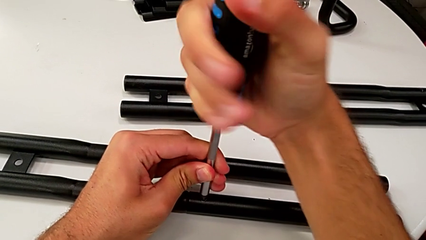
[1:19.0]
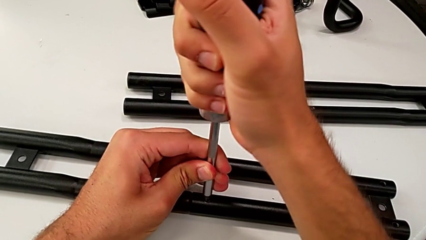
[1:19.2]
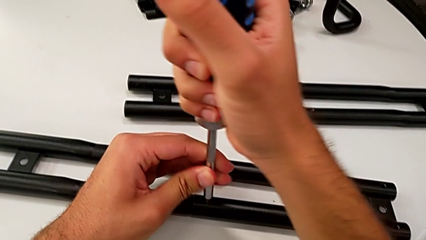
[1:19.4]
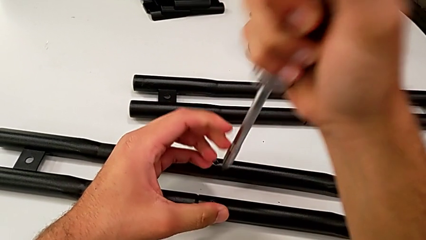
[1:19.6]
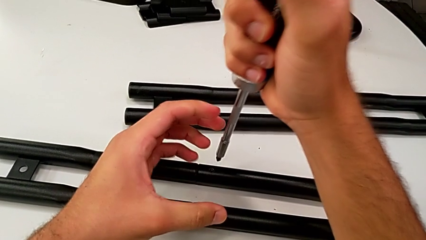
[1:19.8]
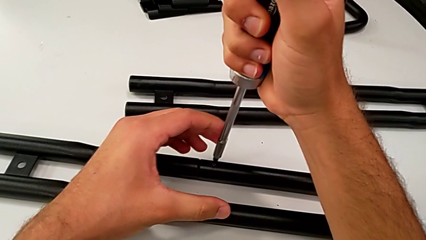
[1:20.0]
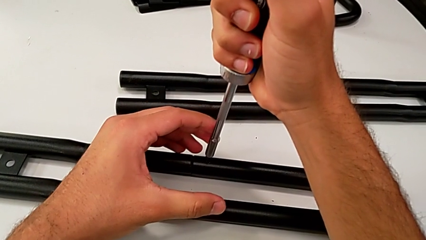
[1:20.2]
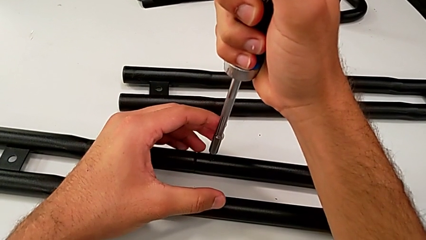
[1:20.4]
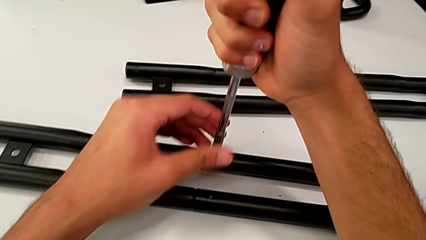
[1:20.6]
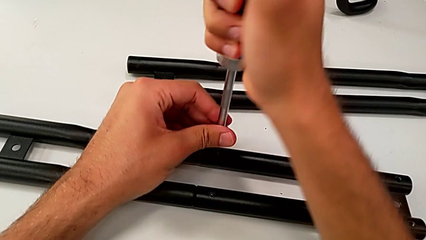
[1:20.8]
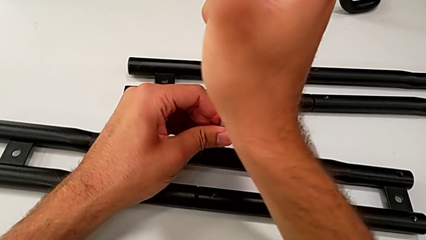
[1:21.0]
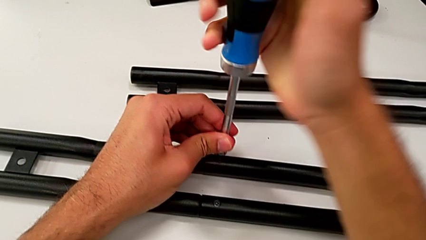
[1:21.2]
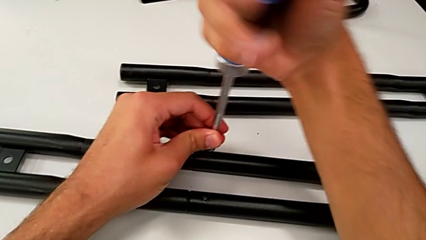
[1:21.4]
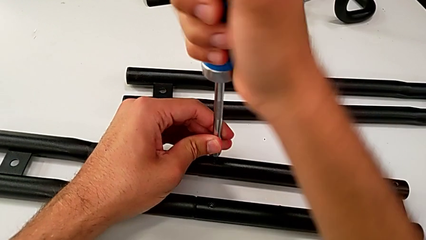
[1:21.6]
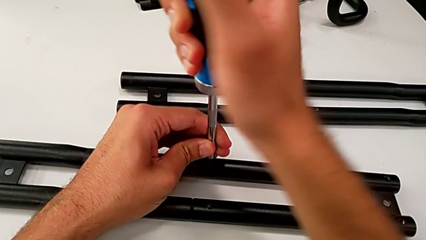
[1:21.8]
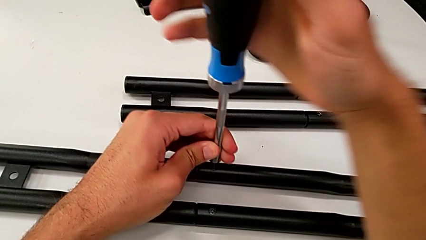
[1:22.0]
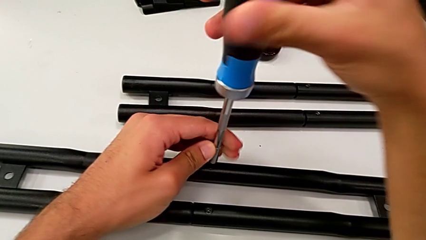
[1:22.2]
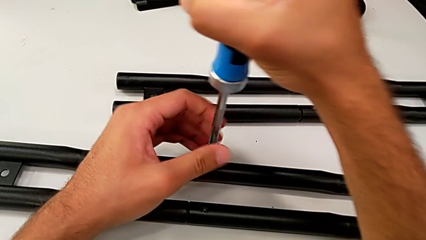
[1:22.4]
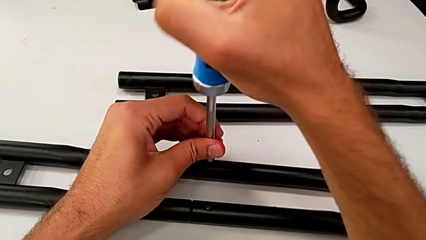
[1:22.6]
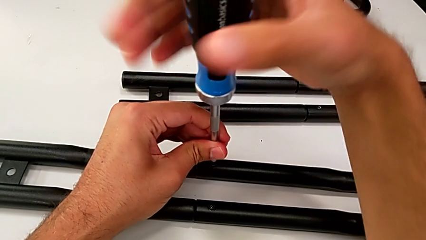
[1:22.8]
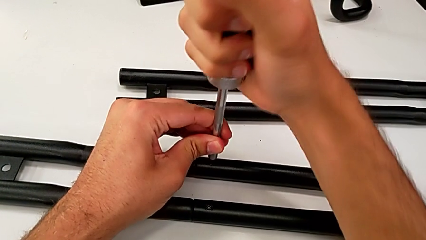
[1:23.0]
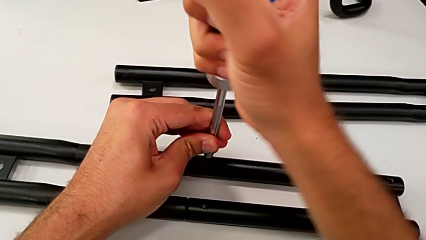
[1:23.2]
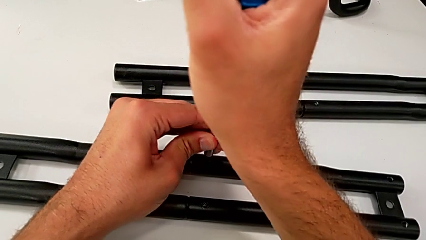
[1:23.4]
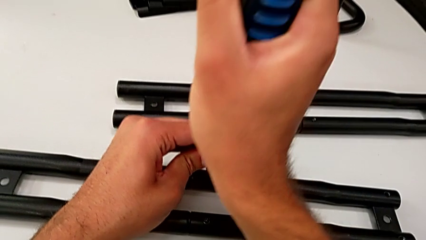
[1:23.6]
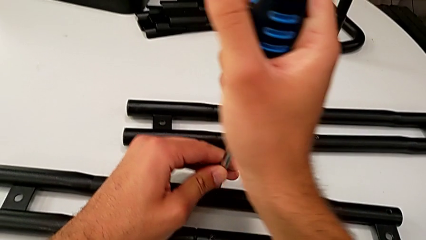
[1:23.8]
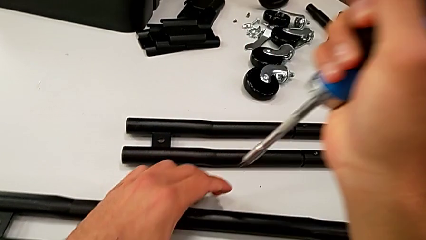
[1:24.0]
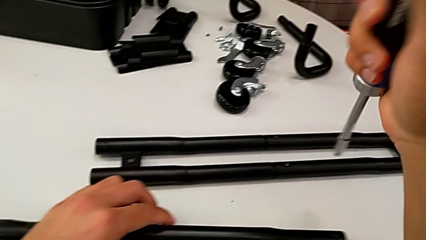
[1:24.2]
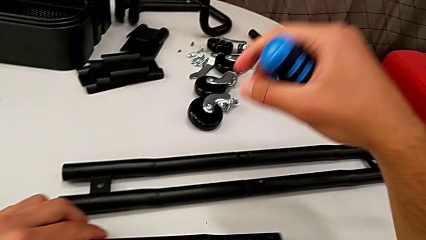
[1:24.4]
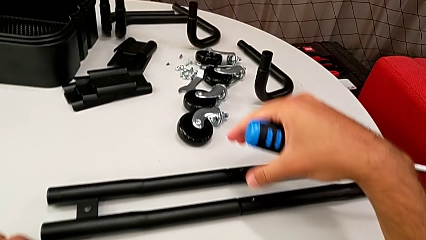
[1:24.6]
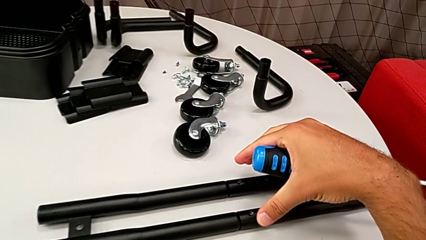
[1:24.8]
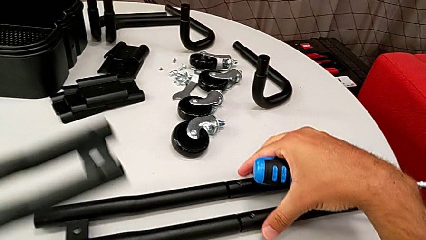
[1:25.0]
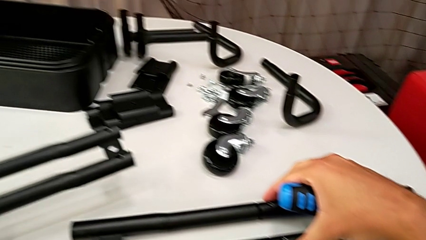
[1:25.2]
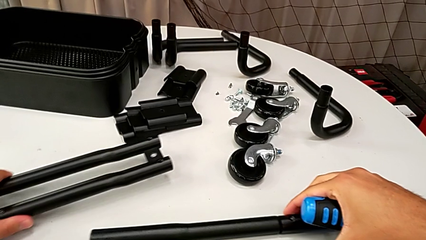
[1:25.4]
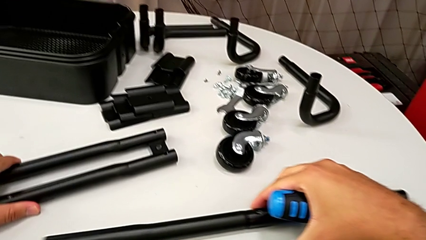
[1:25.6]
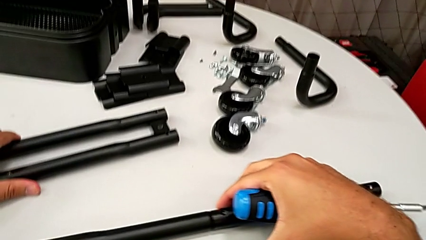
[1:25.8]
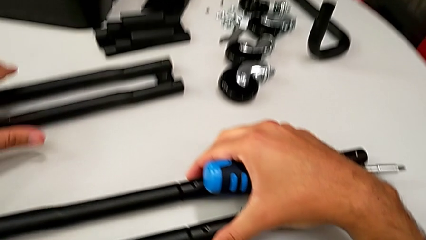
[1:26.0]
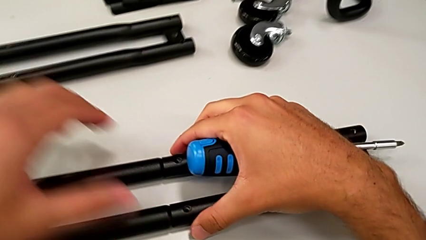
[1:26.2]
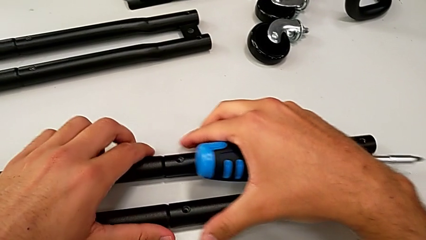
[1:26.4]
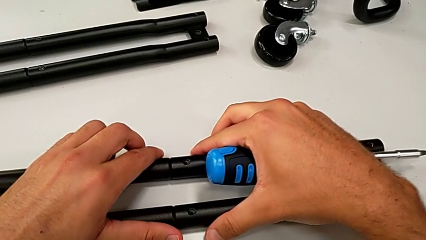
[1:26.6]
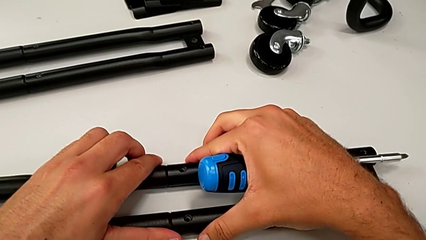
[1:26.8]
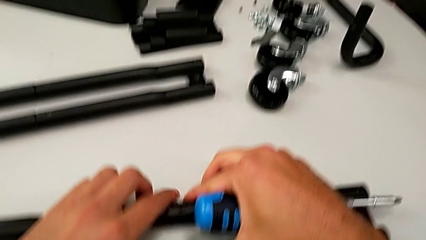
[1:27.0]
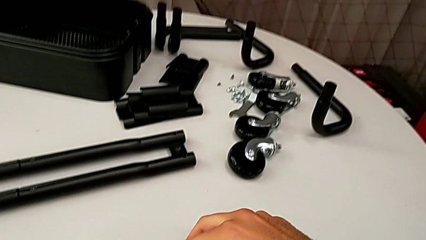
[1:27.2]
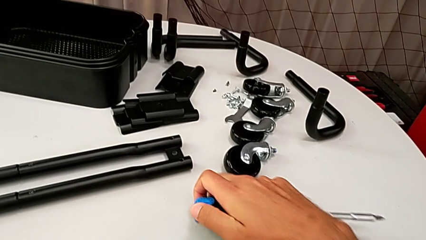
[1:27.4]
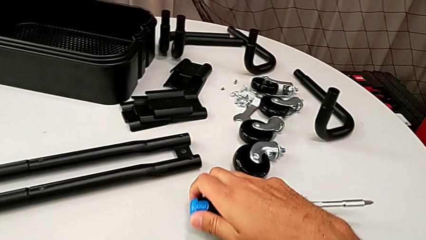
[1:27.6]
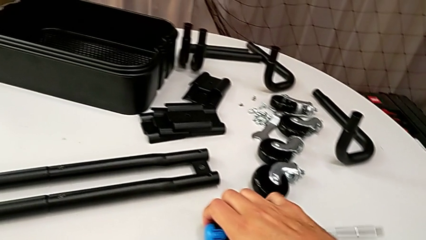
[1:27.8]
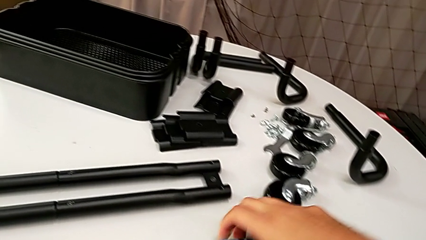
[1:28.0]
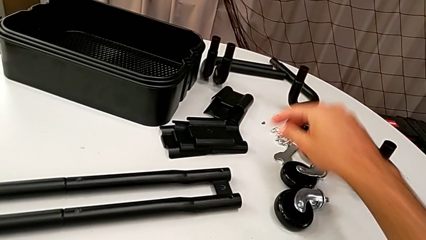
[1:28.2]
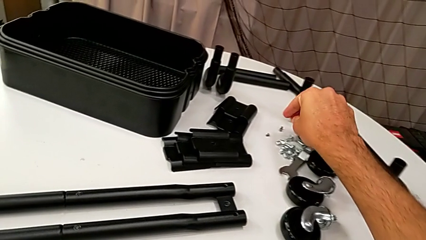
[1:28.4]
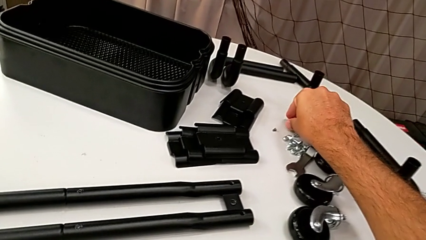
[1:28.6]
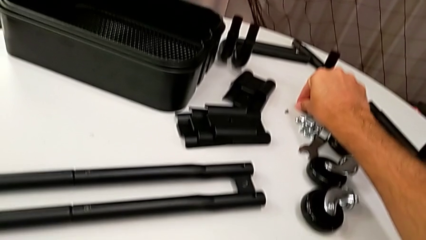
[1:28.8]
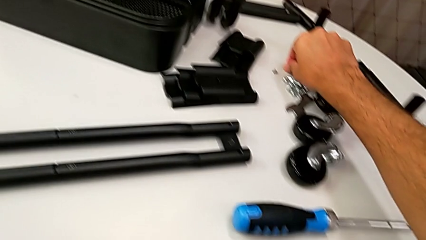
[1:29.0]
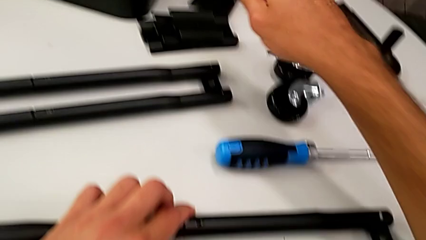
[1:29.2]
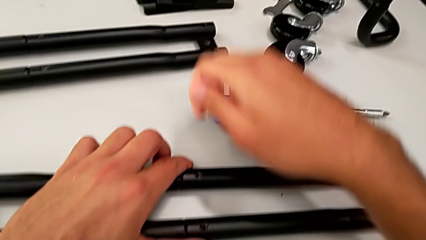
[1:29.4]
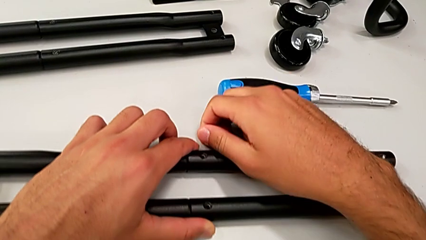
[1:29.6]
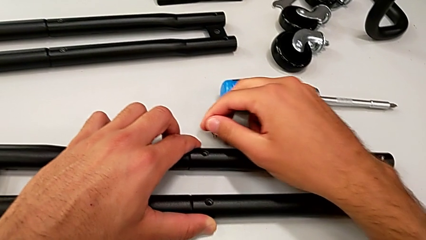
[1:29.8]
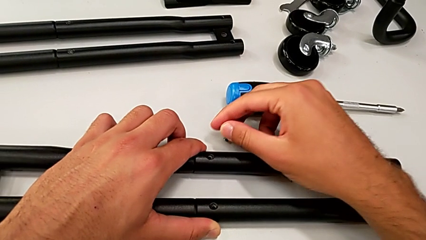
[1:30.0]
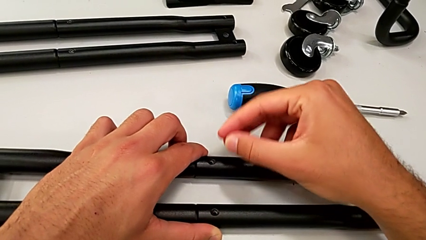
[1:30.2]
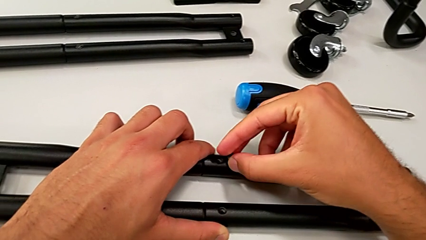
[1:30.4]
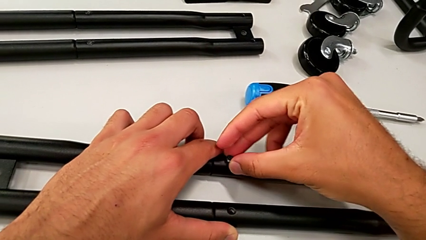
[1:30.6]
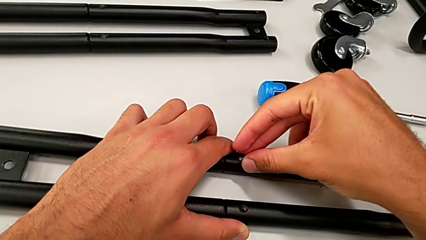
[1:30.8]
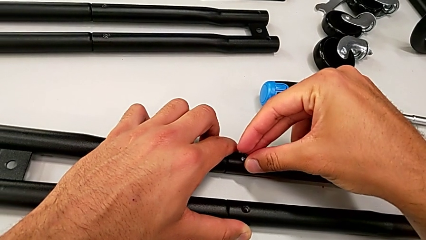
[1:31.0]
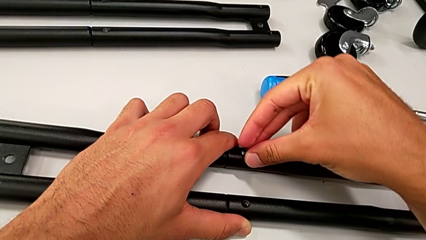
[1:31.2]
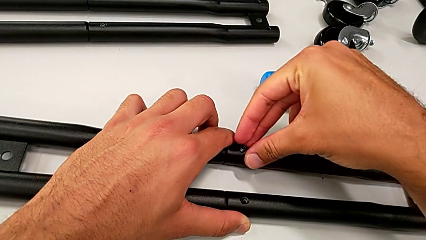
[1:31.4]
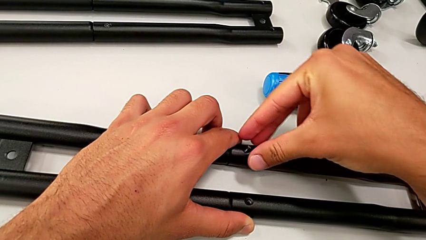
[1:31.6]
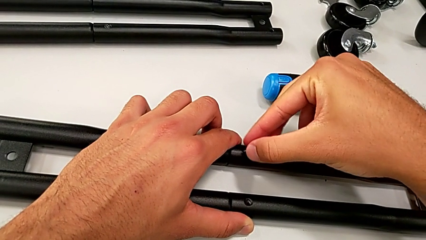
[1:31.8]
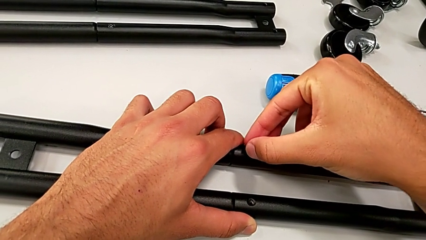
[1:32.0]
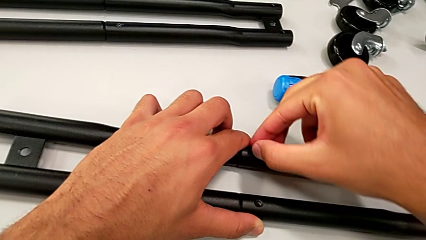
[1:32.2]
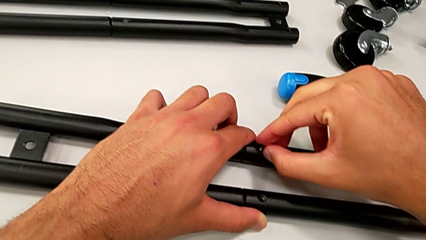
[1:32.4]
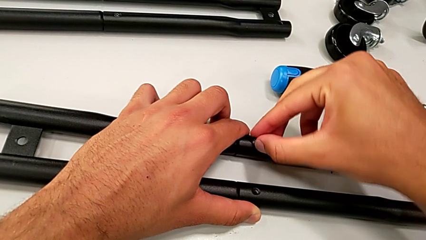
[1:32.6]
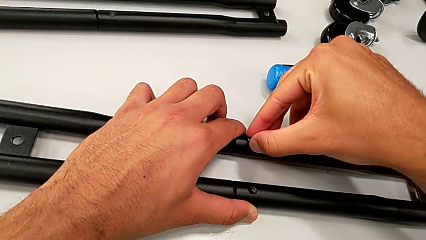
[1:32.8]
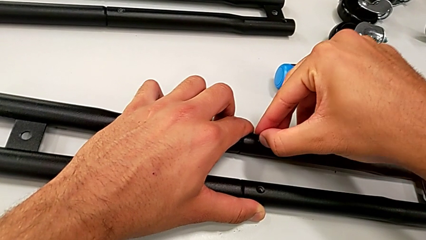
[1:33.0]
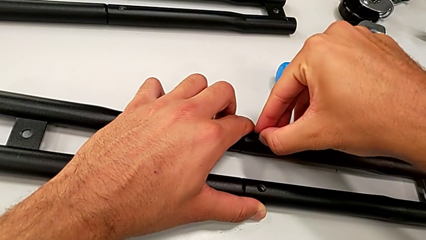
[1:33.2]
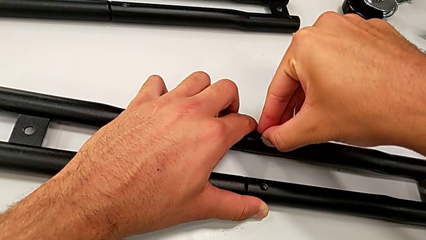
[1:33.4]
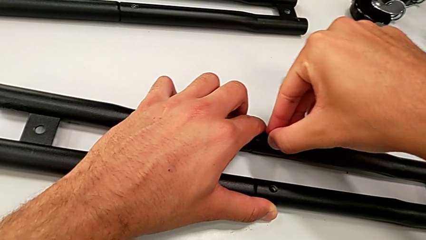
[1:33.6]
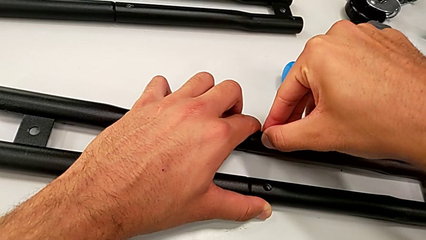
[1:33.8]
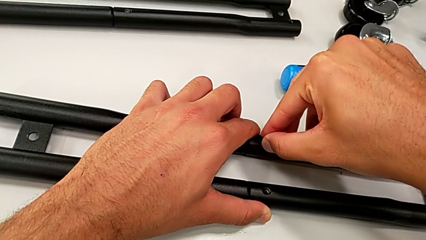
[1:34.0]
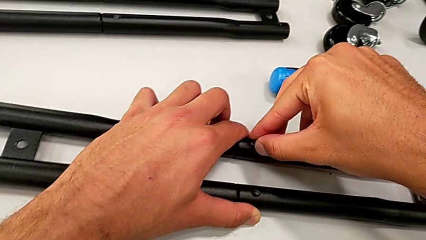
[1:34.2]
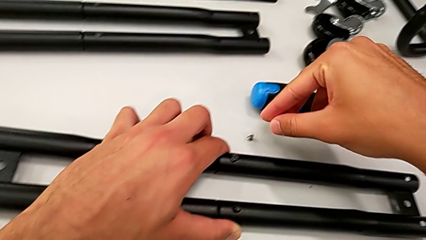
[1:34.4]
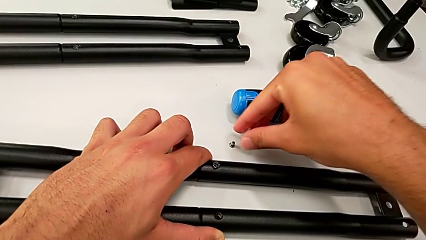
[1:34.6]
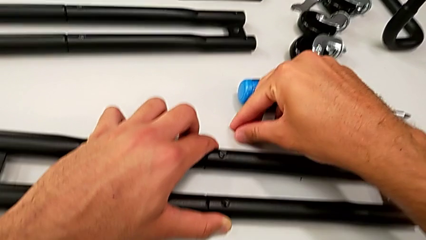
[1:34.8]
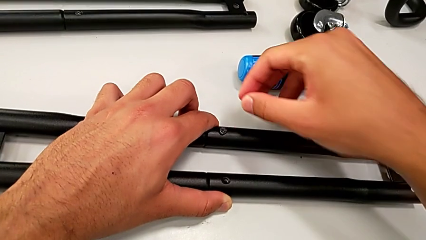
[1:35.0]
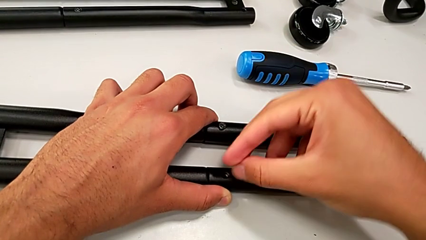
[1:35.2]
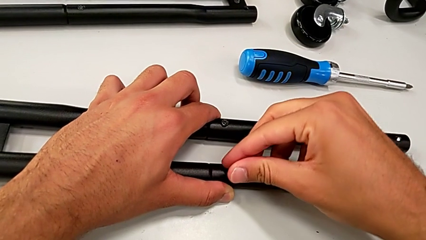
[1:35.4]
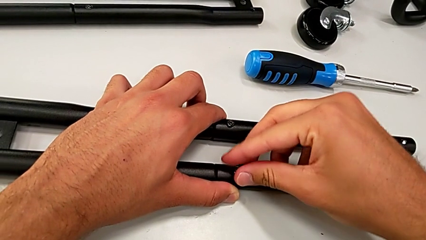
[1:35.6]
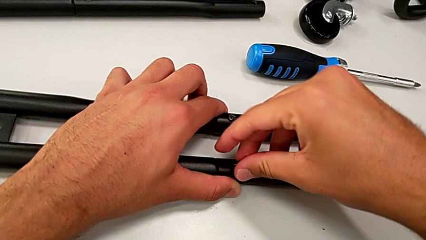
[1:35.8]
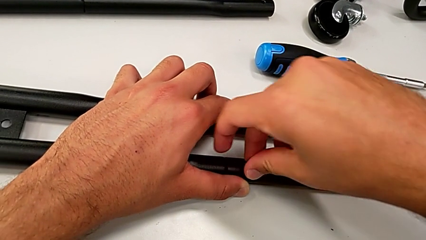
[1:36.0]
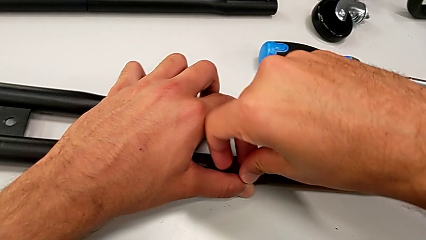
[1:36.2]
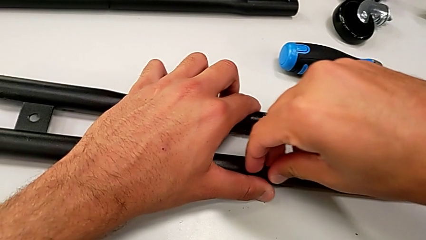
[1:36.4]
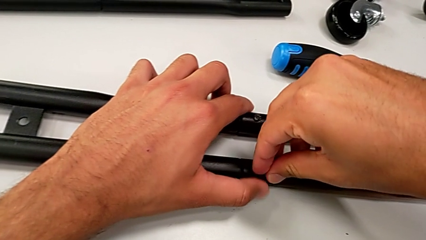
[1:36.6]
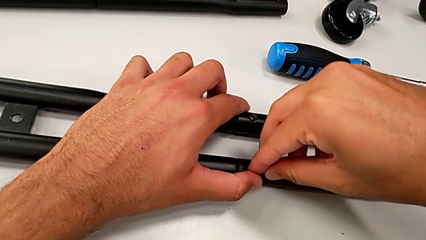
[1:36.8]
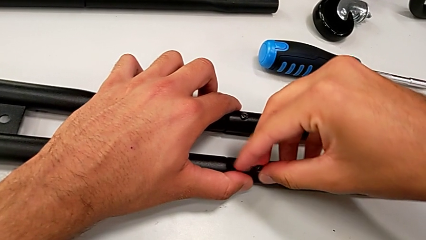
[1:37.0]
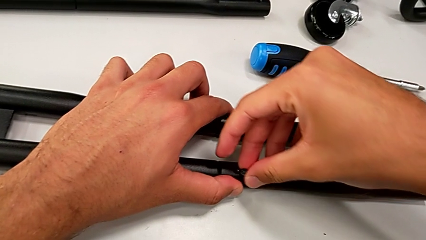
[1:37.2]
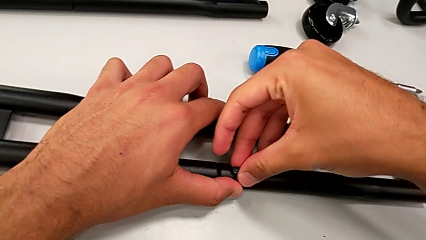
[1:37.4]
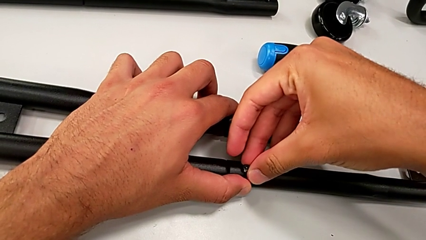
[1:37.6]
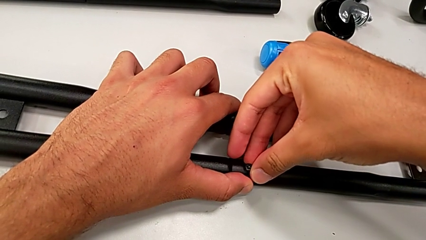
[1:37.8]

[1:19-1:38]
The camera wearer is assembling the half frame. They insert the screwdriver, screw the screw, slide the bracket, place the screwdriver, grab the screw, drop it and insert it.
